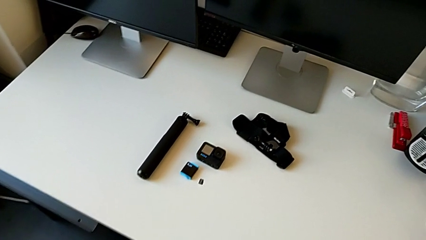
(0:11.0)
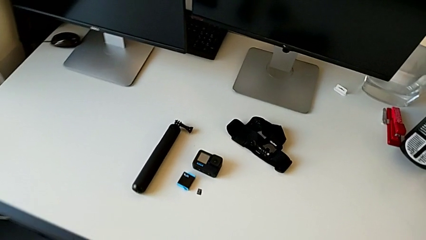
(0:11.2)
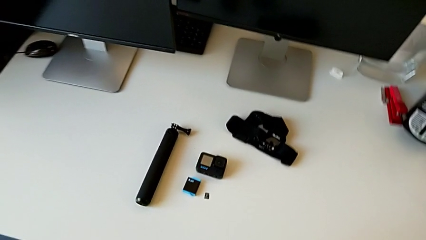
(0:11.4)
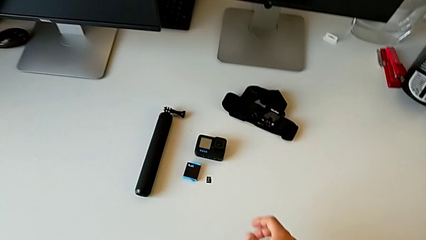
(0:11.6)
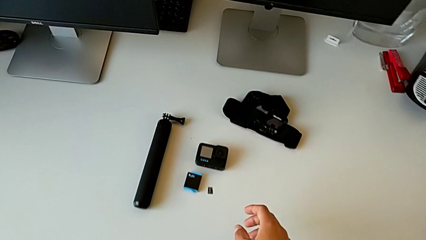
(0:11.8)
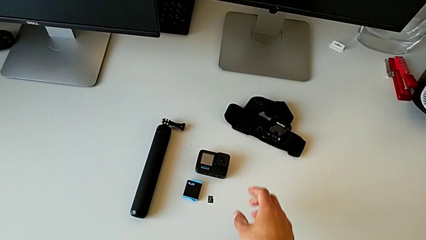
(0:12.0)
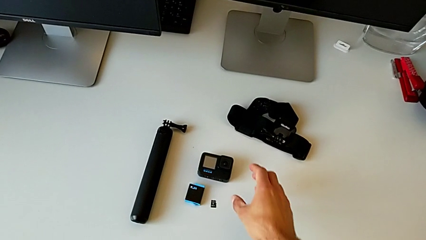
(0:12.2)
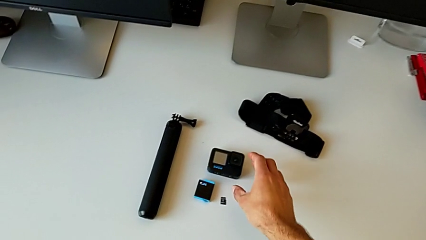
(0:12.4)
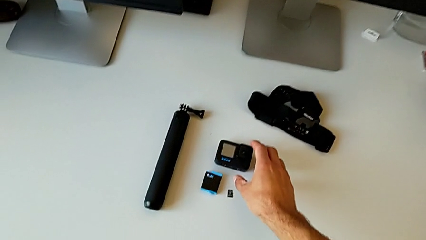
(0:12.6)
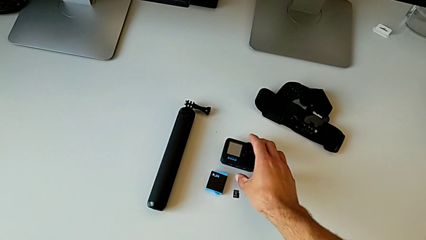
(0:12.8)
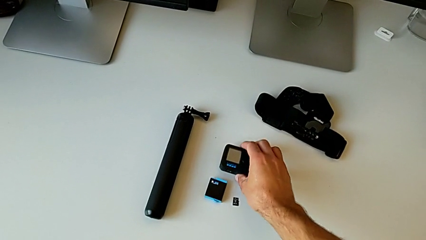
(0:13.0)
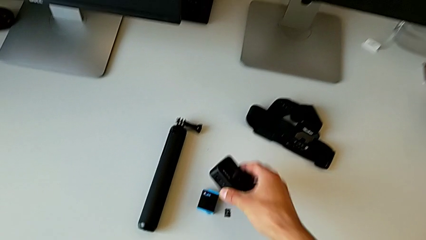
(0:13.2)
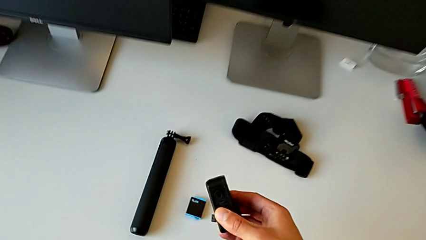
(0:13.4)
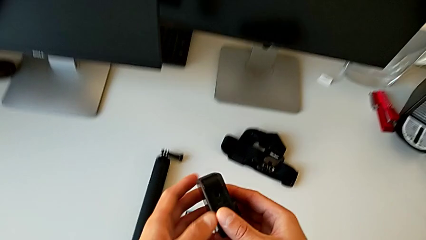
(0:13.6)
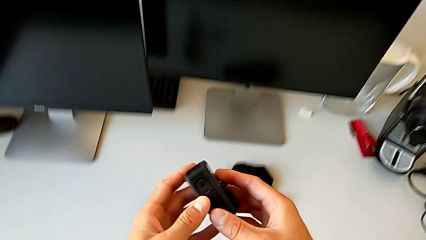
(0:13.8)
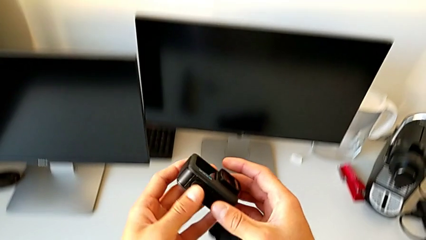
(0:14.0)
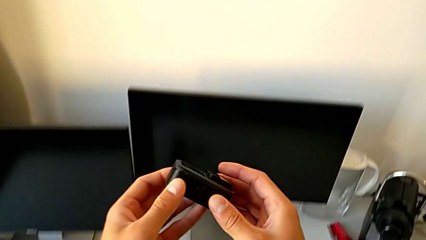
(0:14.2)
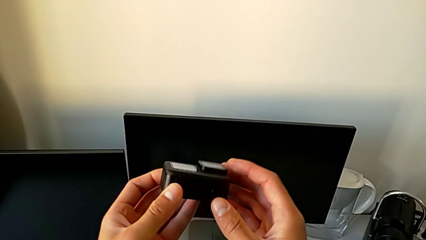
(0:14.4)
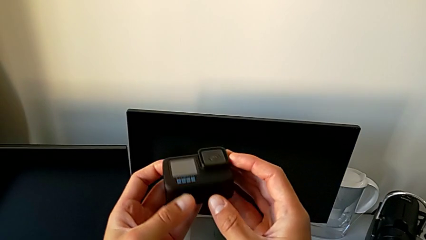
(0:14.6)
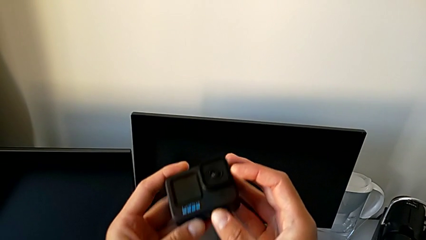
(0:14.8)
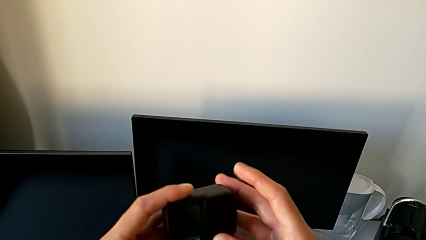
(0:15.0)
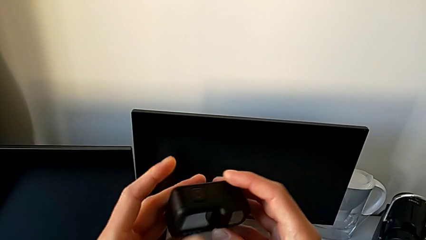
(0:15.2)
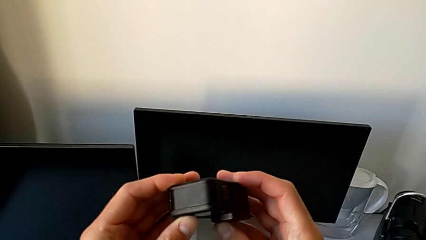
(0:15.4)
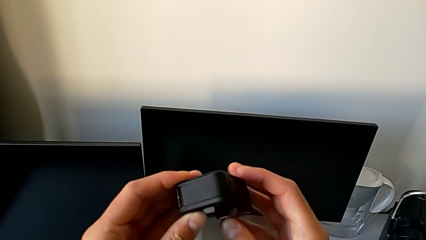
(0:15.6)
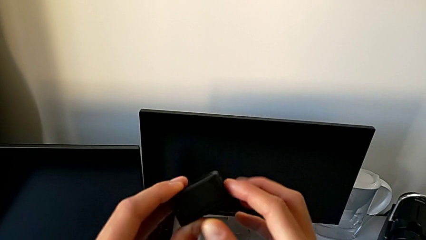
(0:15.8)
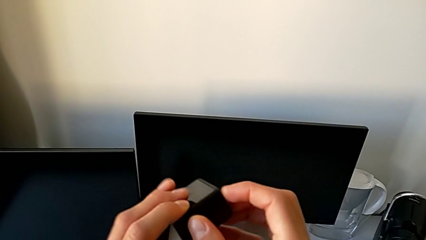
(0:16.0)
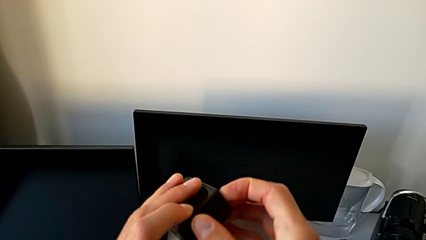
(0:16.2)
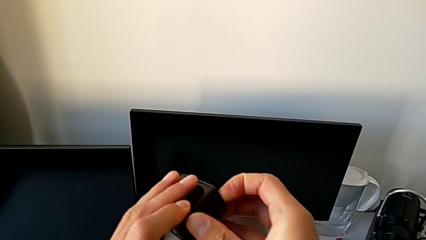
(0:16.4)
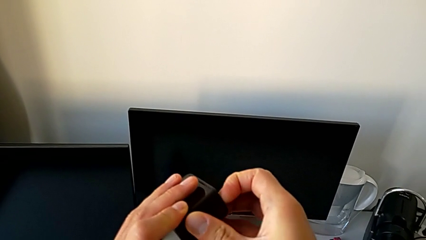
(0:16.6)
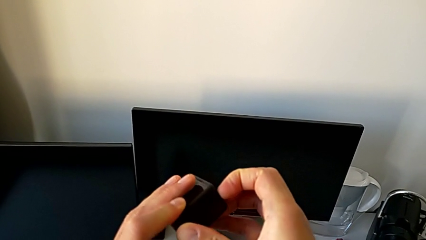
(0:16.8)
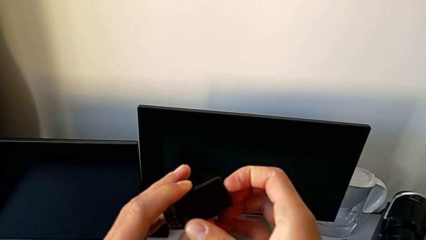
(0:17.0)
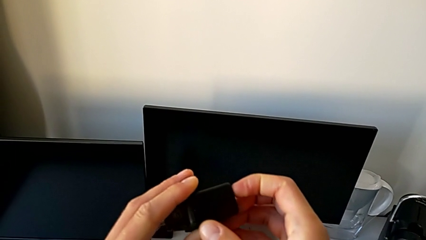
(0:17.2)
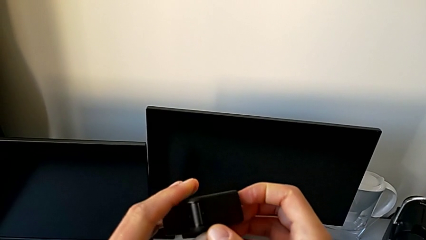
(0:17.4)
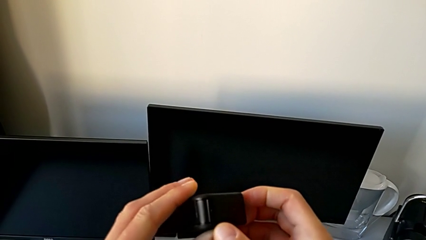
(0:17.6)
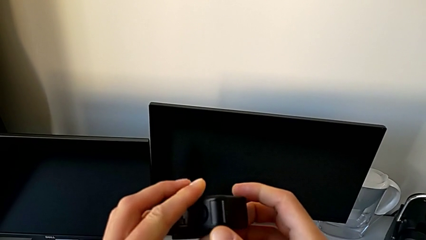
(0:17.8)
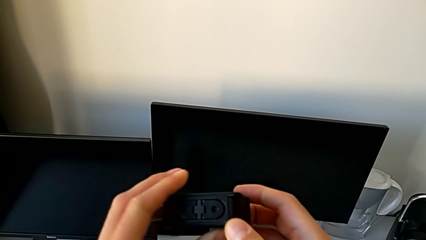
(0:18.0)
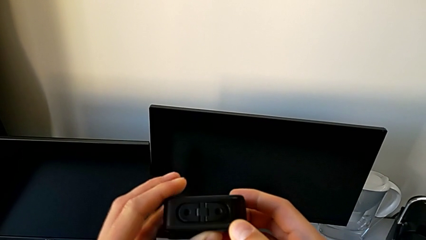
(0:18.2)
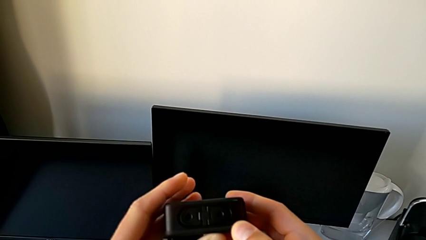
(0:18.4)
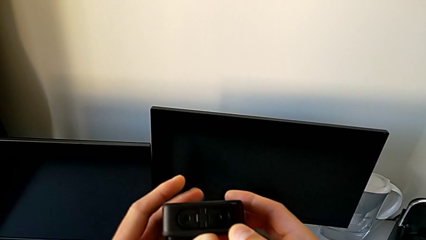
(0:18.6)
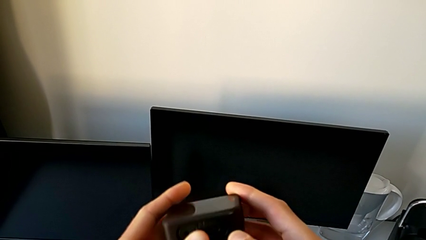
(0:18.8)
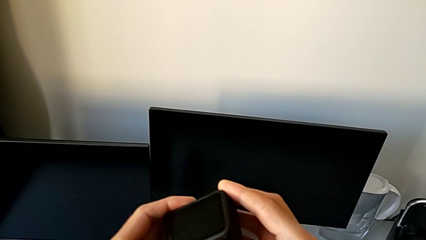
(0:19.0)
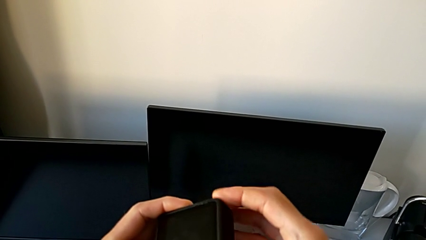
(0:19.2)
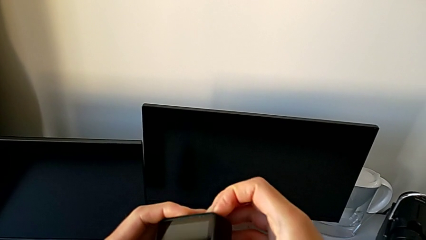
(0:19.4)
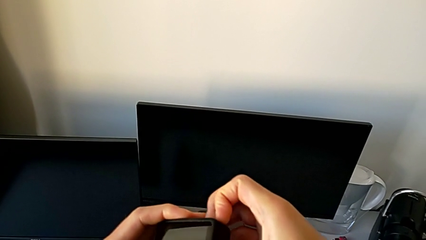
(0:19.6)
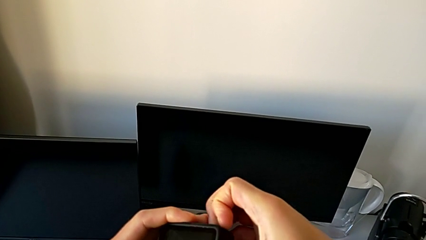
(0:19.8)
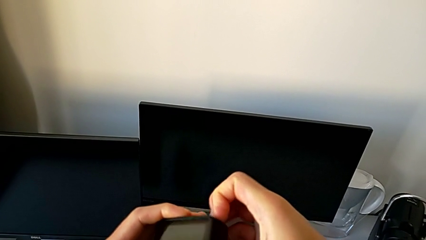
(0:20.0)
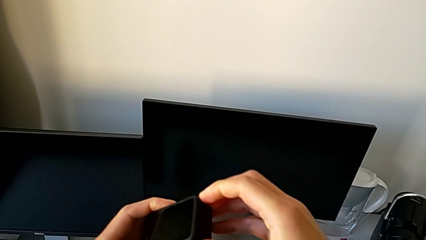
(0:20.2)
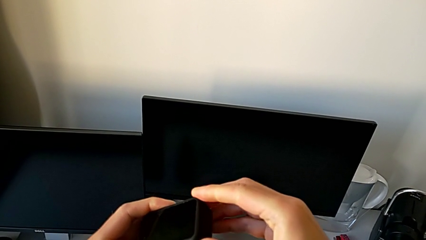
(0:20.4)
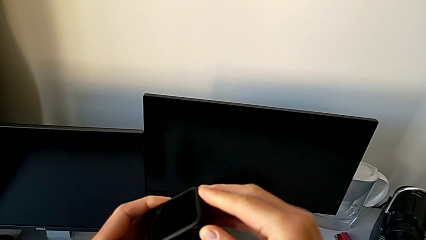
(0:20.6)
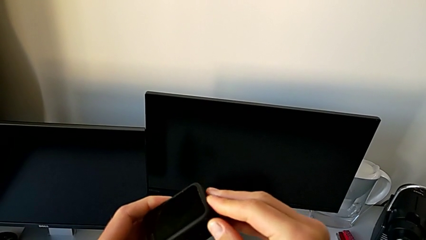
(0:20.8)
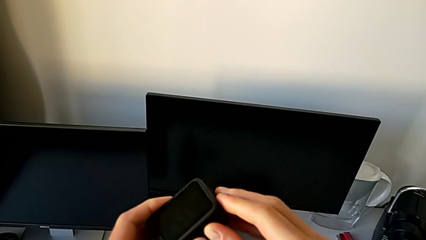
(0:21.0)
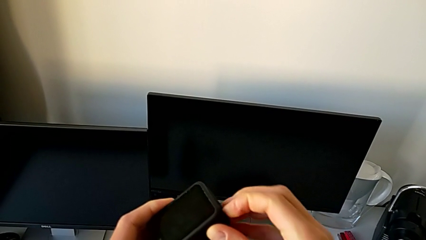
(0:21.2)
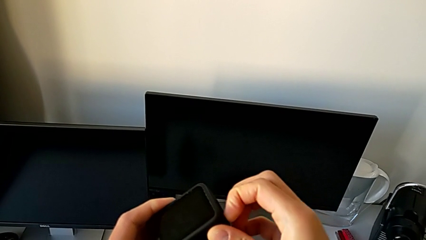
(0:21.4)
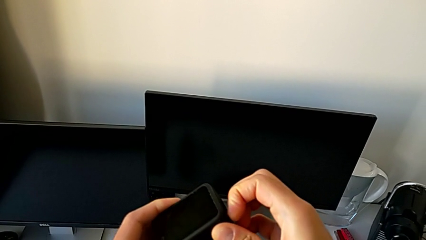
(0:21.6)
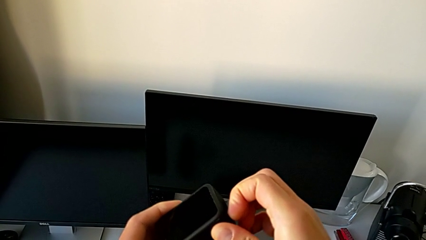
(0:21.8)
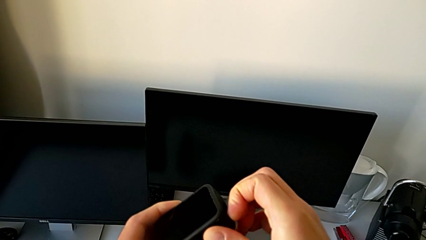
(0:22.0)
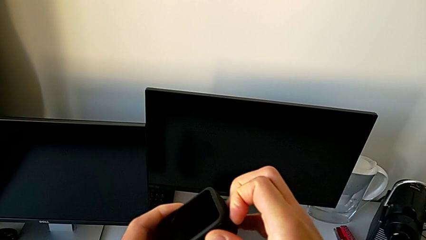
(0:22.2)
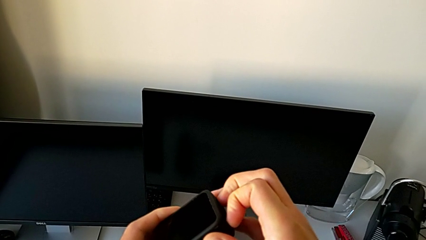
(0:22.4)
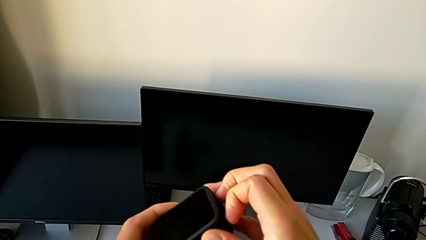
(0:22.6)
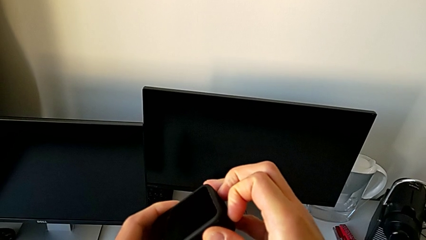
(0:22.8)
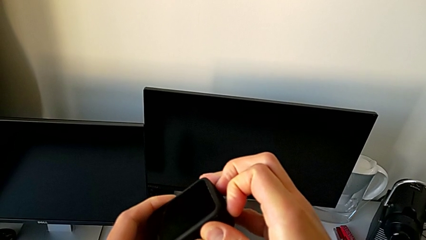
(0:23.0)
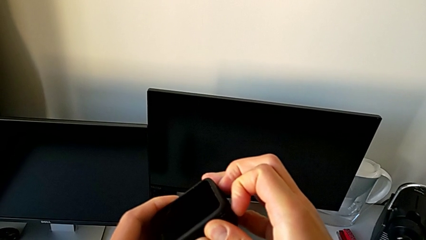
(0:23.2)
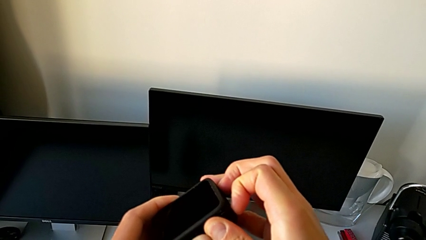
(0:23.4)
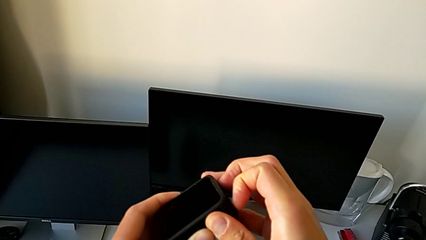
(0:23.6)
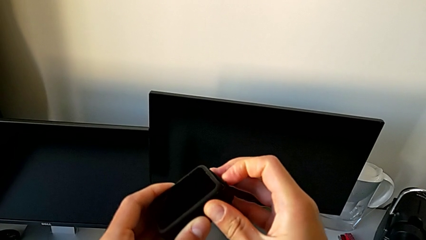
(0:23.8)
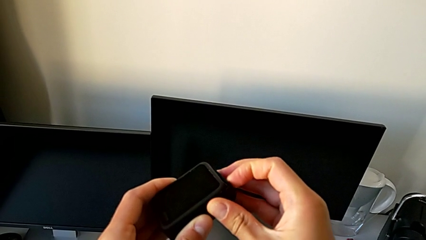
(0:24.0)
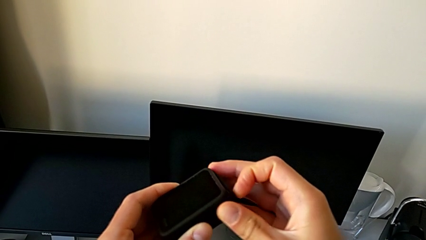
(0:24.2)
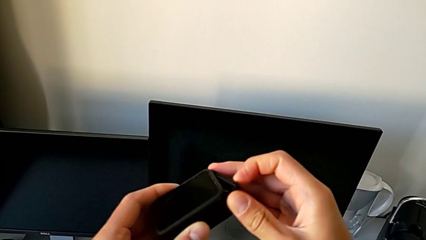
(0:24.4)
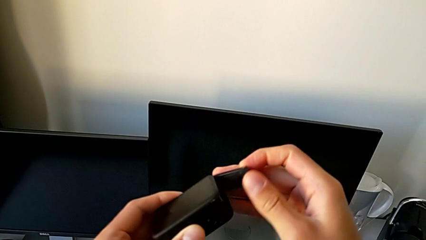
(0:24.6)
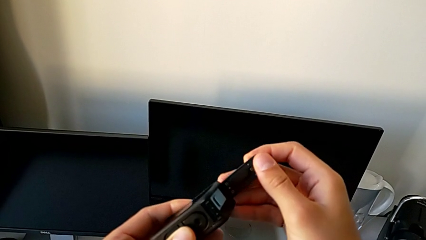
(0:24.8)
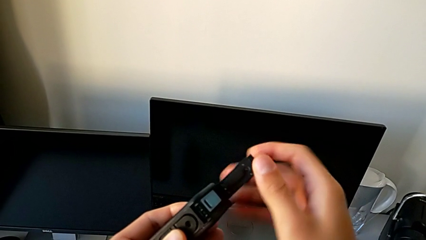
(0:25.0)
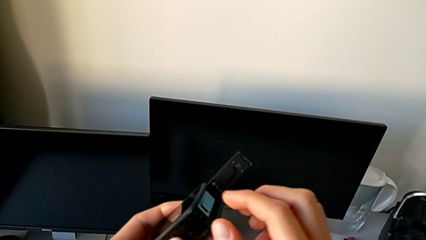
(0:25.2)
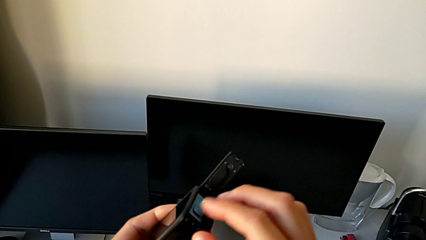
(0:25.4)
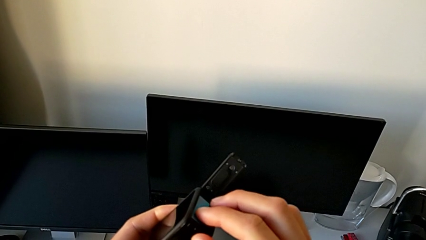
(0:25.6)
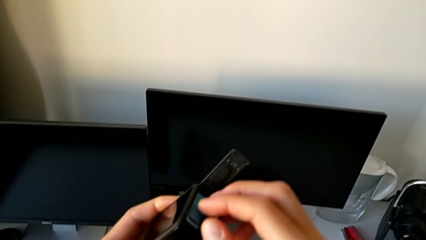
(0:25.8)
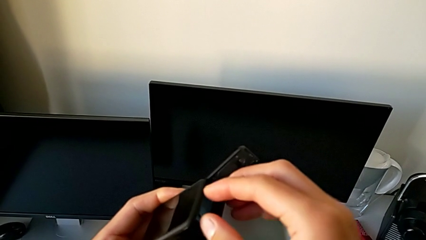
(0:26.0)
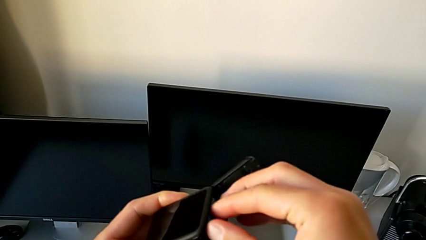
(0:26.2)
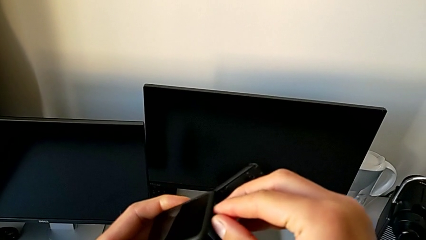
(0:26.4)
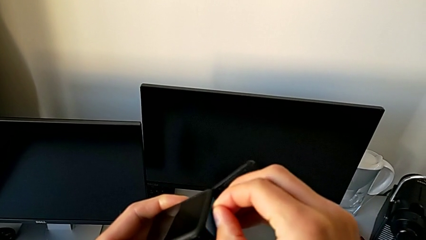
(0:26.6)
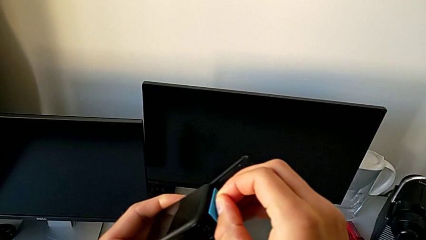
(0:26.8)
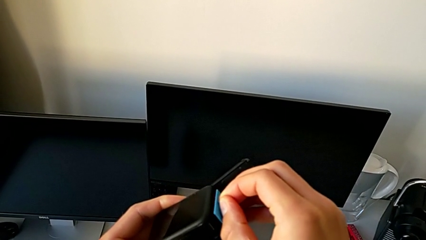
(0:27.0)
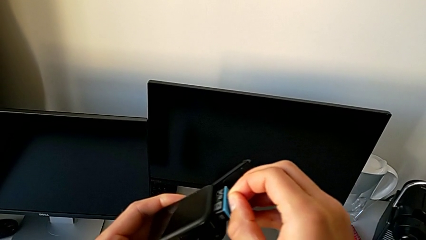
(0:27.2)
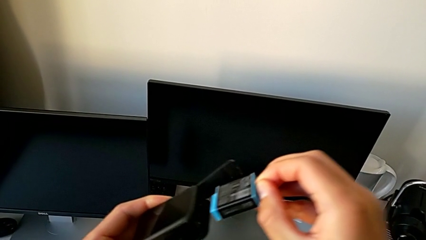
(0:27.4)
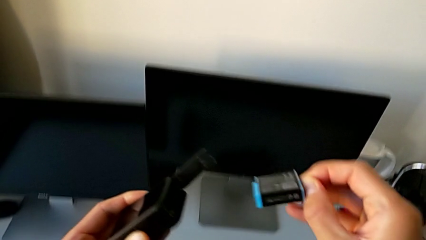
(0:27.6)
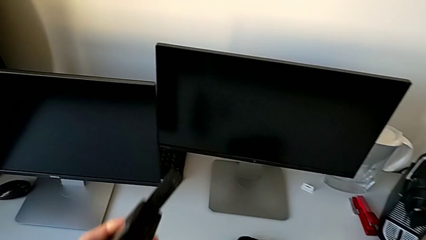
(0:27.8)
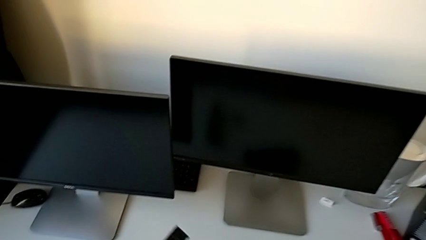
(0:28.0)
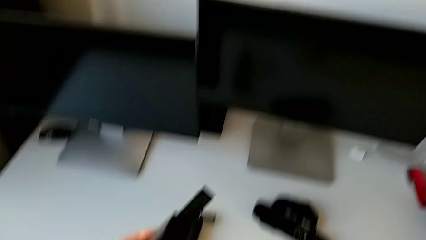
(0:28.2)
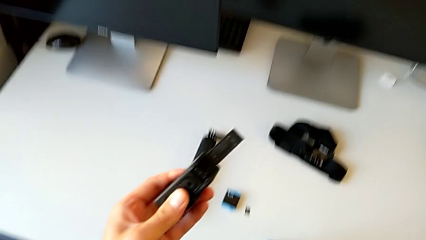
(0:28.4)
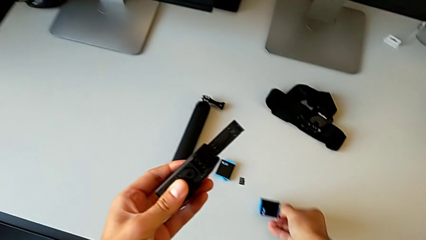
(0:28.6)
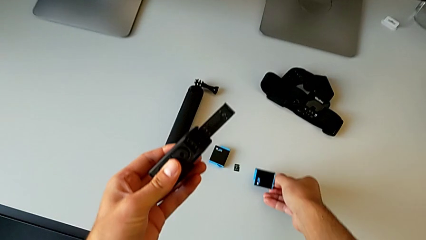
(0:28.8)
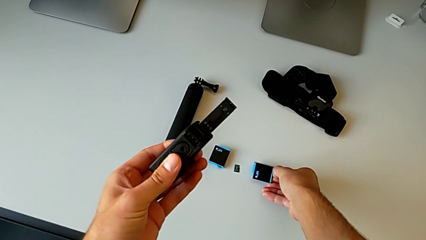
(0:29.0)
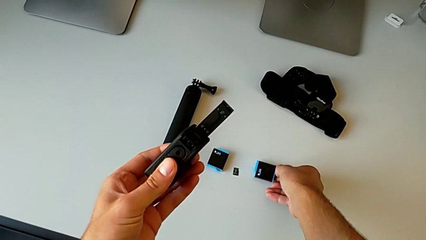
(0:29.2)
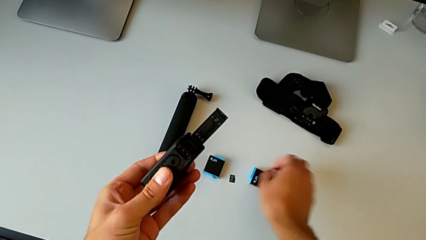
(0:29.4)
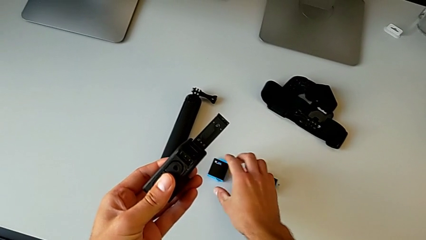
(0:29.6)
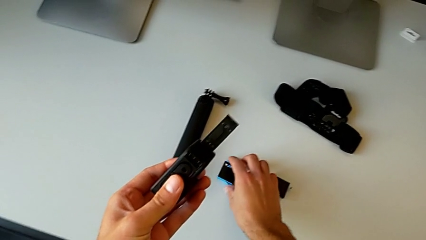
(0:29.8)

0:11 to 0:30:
The camera wearer is changing the battery regularly. They grab the GoPro, lift it, inspect it, open the battery door, withdraw the battery, place it and grab it.
